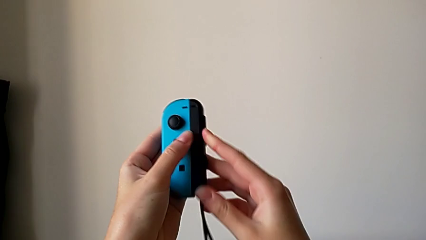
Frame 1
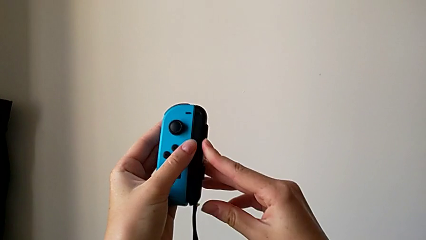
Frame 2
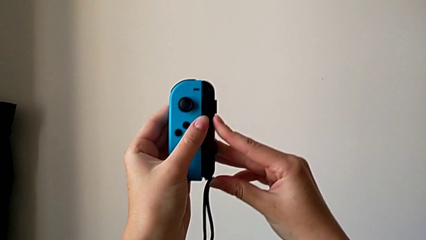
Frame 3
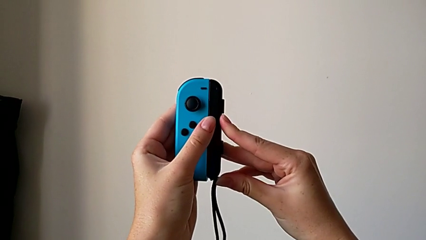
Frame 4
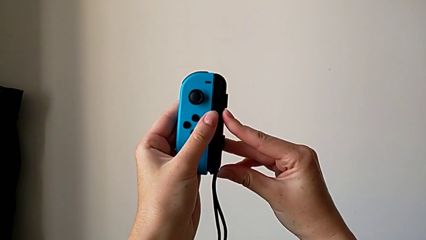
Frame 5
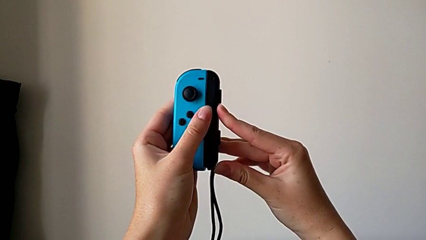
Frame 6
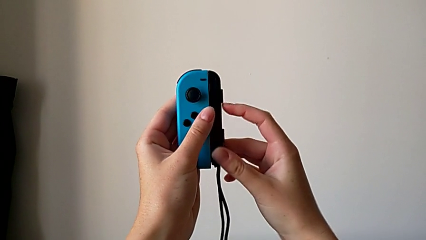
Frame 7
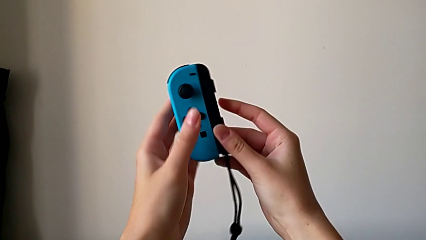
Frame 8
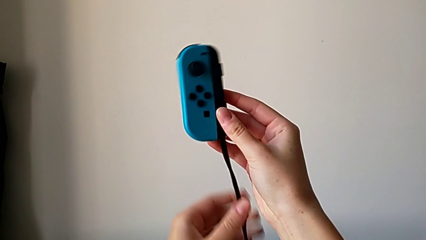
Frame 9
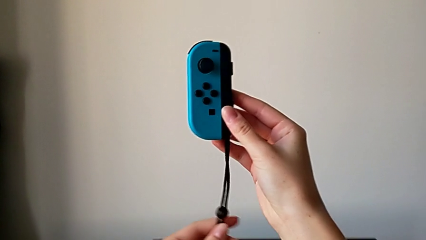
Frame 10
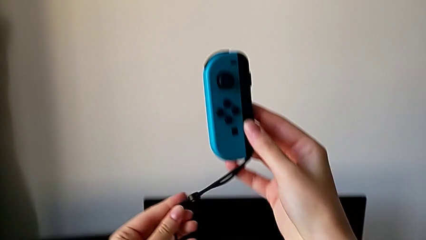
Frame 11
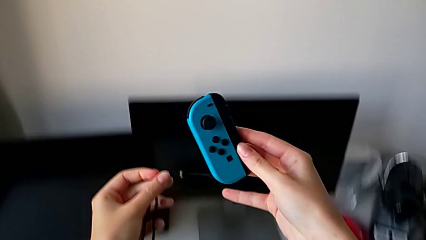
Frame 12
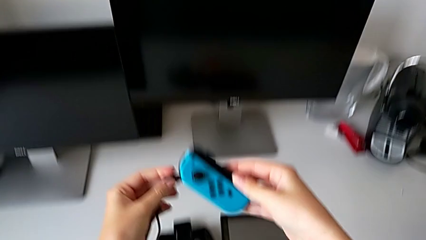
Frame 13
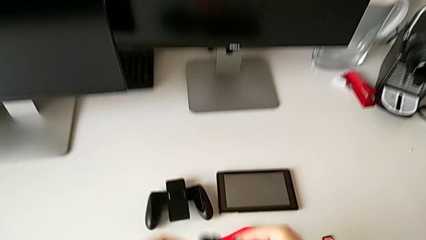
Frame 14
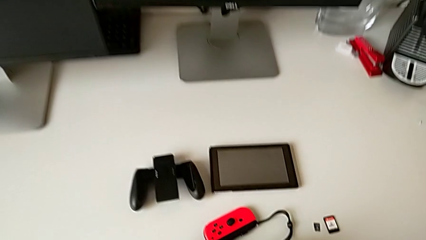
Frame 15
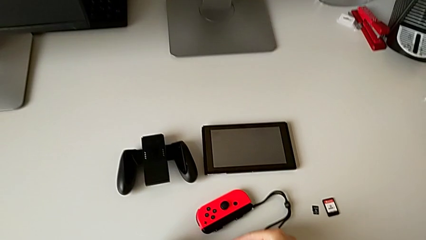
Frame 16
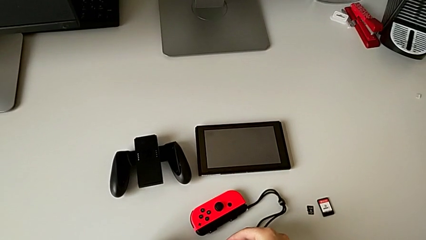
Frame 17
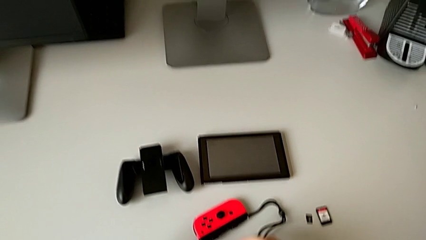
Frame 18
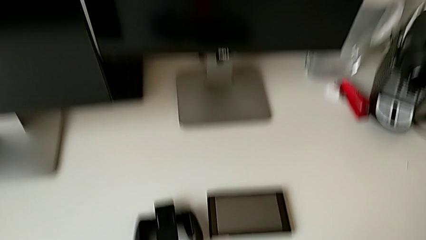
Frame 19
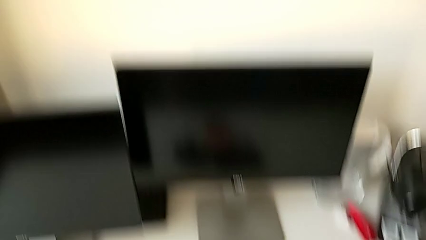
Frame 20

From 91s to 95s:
The camera wearer is attaching the Joy-Con strap to the Joy-Con controller. They assemble the left Joy-Con strap, lock it and place the left Joy-Con controller.

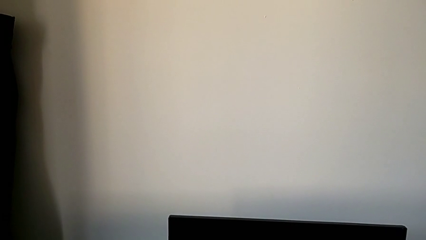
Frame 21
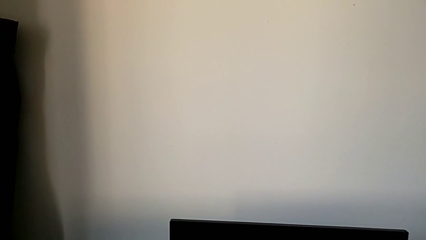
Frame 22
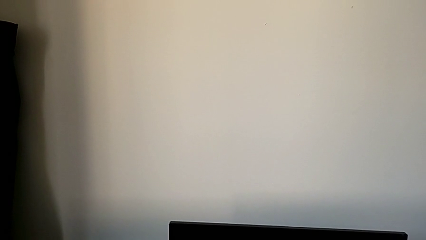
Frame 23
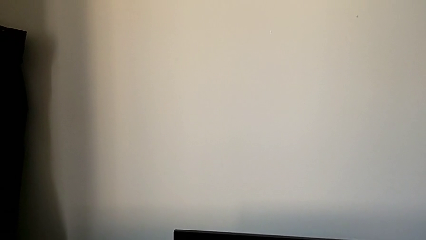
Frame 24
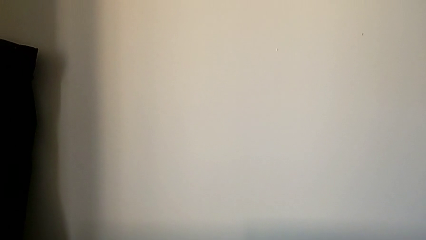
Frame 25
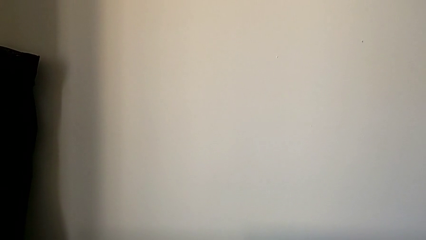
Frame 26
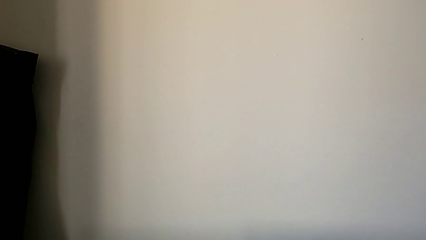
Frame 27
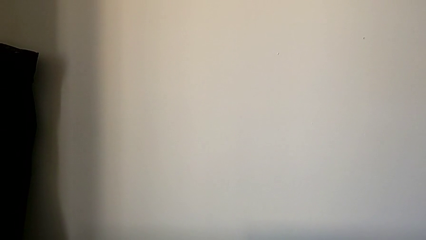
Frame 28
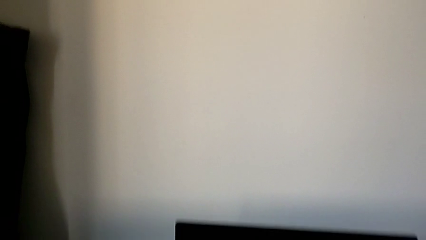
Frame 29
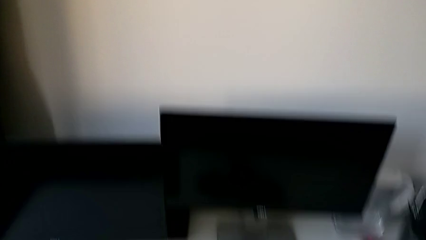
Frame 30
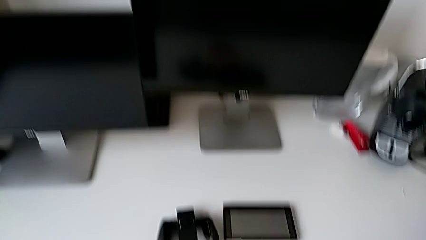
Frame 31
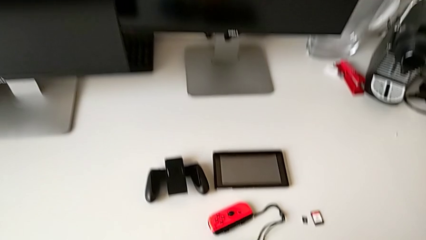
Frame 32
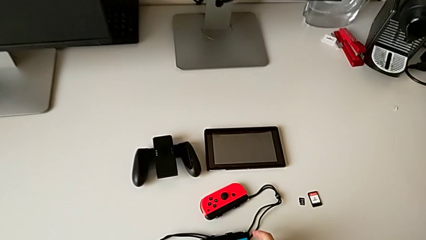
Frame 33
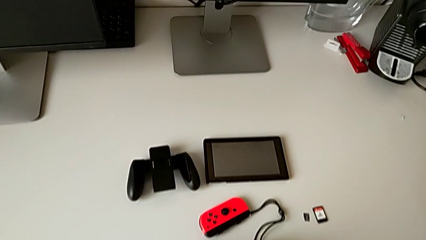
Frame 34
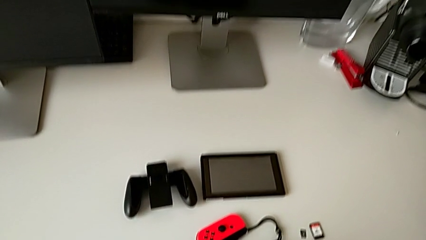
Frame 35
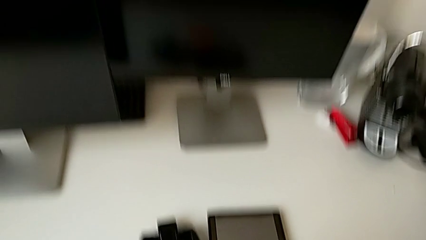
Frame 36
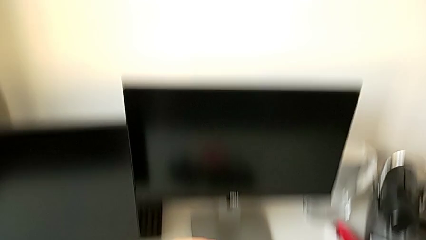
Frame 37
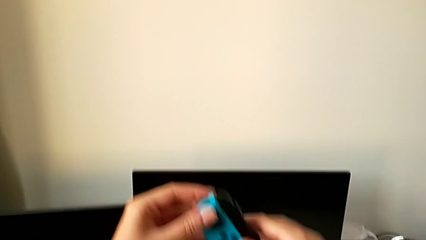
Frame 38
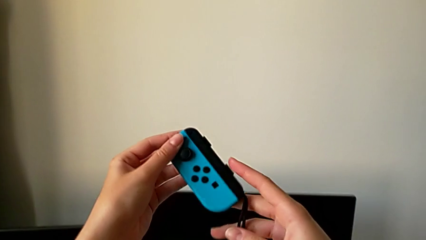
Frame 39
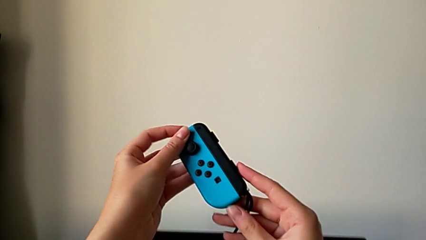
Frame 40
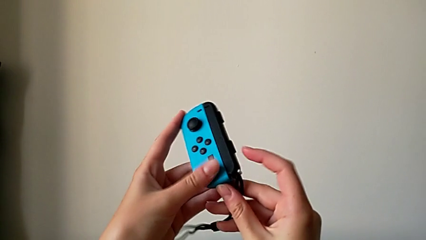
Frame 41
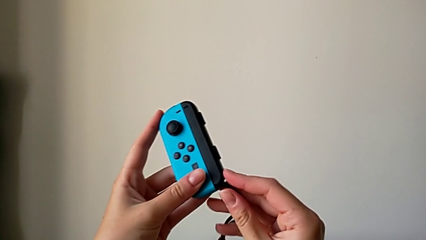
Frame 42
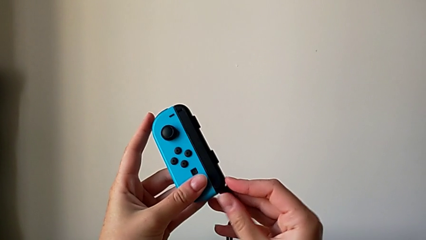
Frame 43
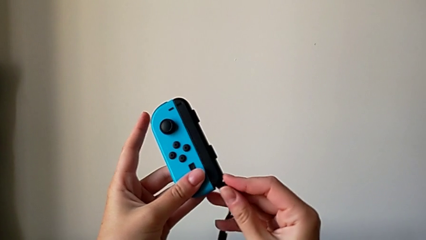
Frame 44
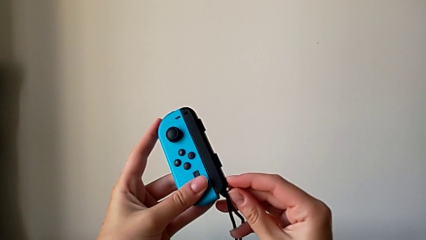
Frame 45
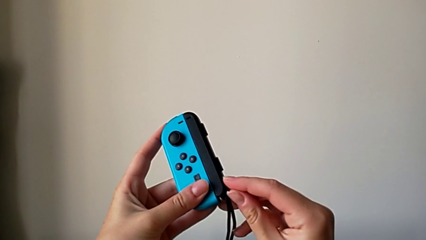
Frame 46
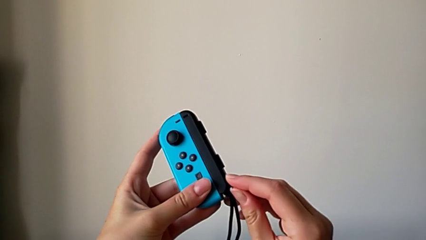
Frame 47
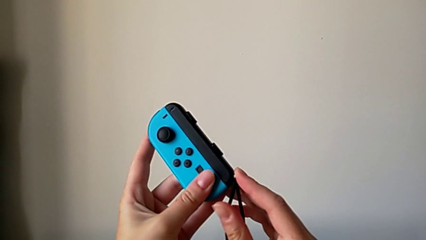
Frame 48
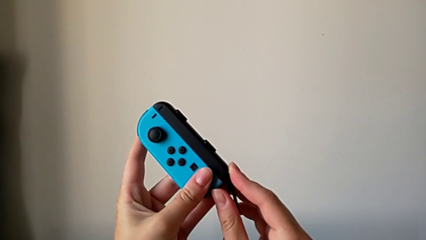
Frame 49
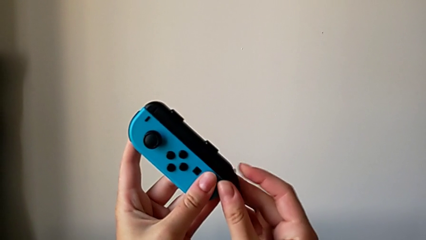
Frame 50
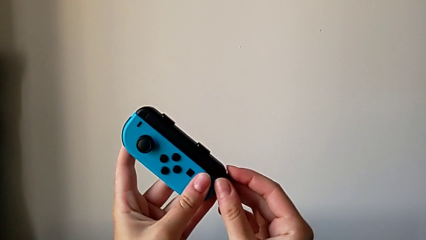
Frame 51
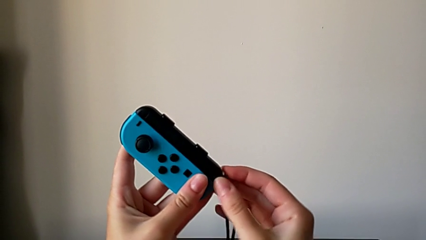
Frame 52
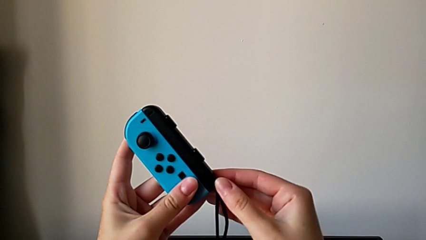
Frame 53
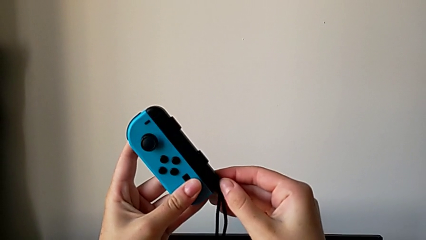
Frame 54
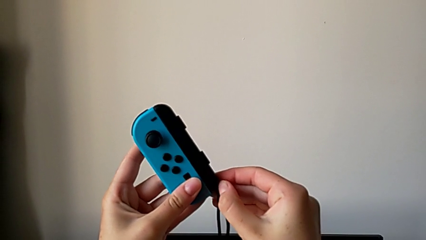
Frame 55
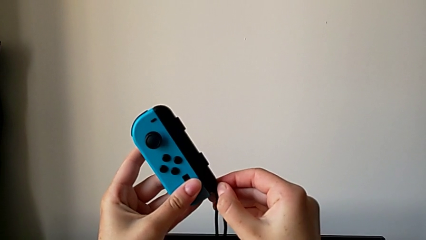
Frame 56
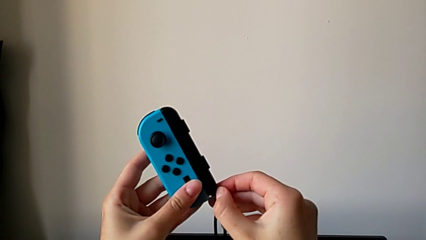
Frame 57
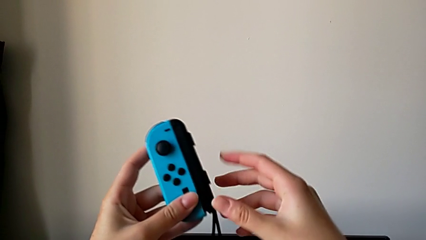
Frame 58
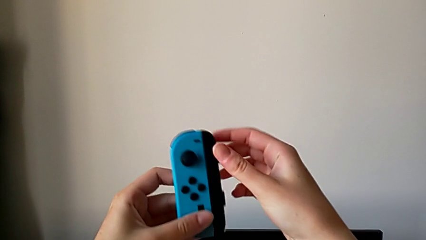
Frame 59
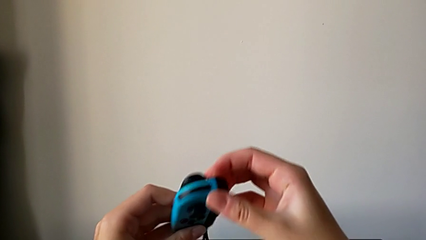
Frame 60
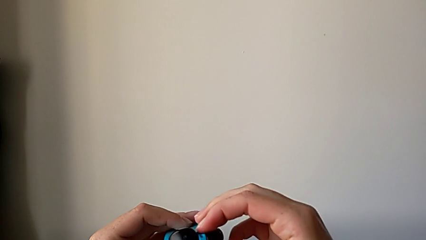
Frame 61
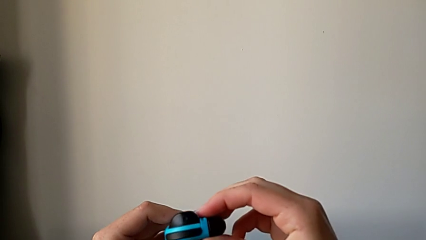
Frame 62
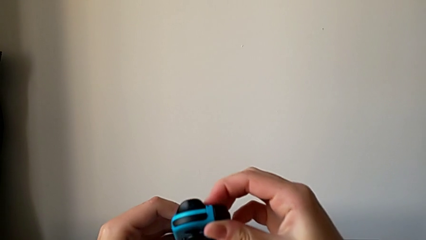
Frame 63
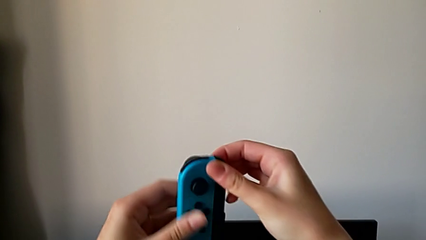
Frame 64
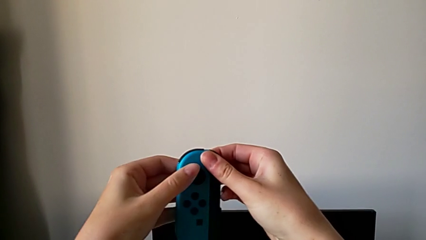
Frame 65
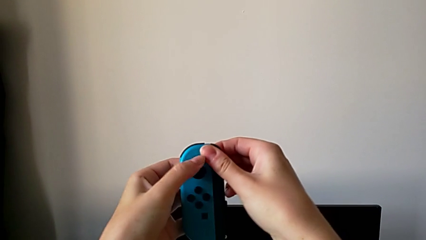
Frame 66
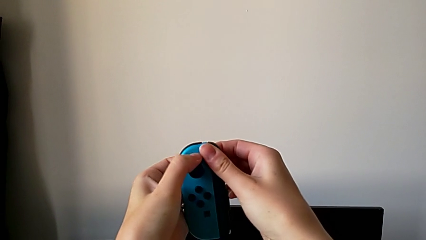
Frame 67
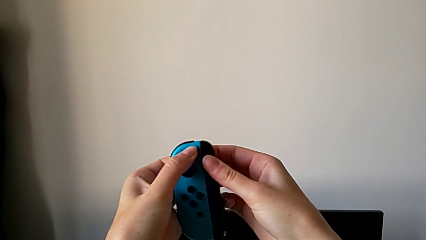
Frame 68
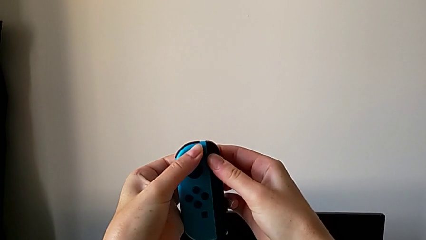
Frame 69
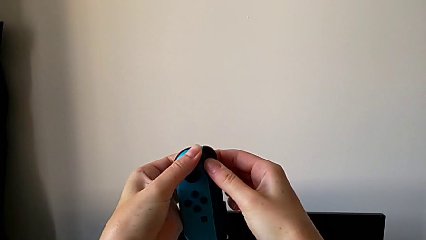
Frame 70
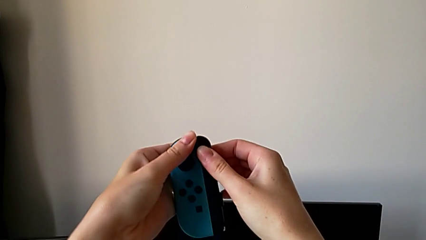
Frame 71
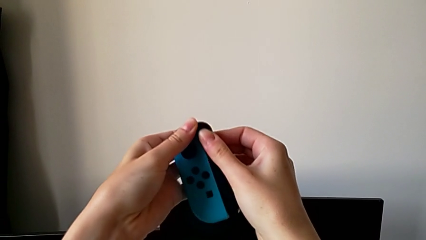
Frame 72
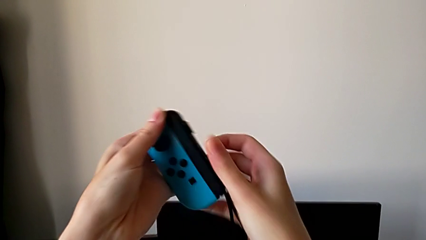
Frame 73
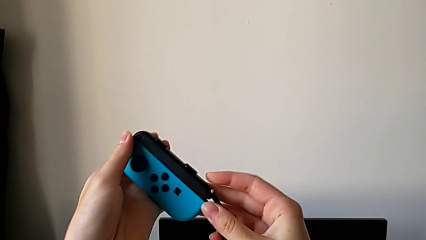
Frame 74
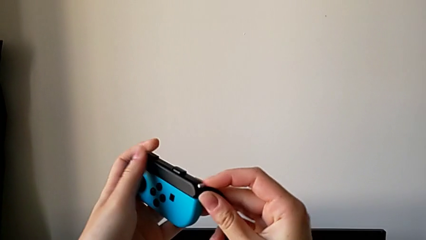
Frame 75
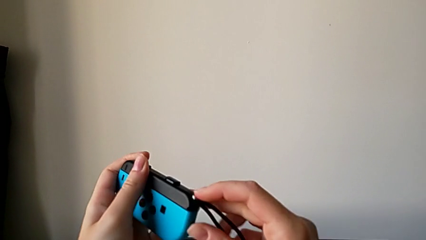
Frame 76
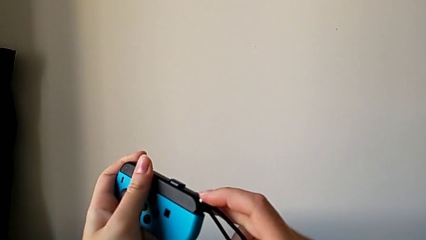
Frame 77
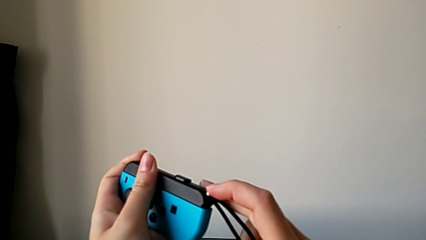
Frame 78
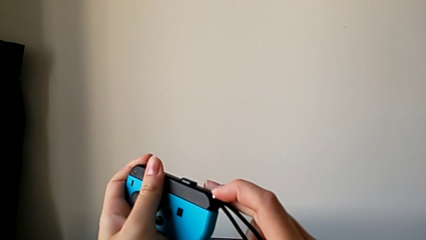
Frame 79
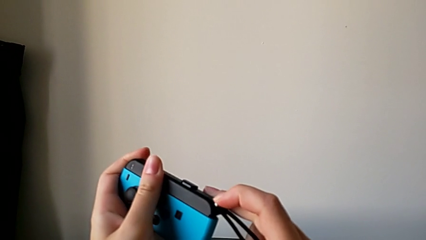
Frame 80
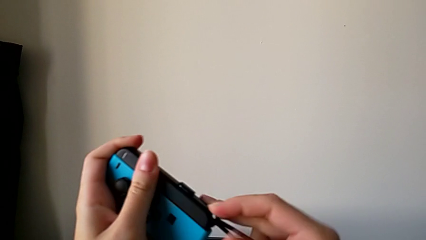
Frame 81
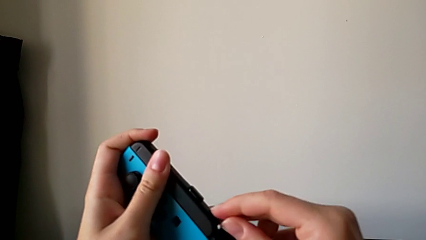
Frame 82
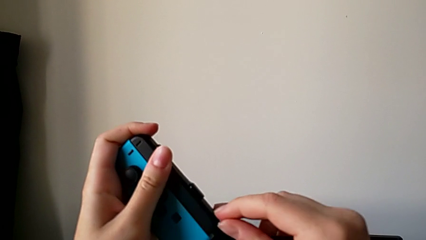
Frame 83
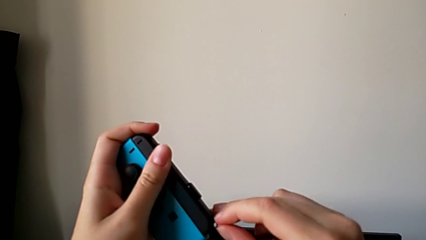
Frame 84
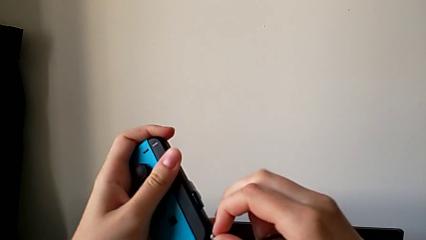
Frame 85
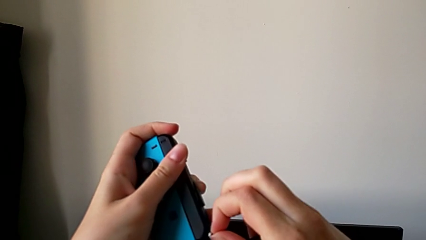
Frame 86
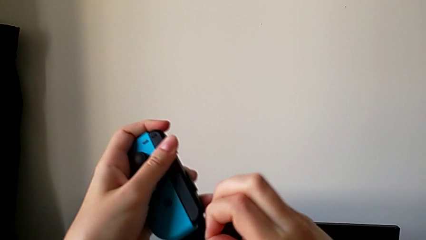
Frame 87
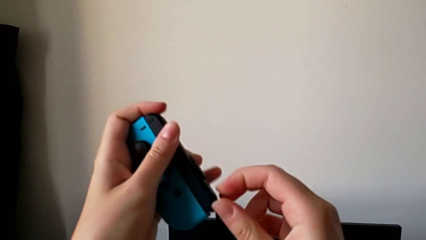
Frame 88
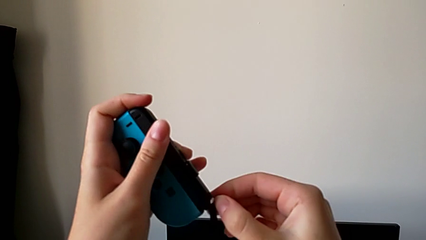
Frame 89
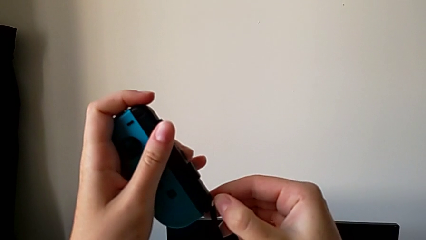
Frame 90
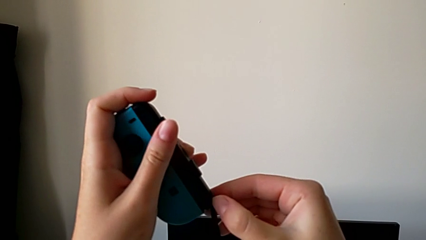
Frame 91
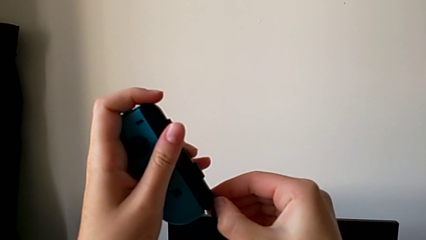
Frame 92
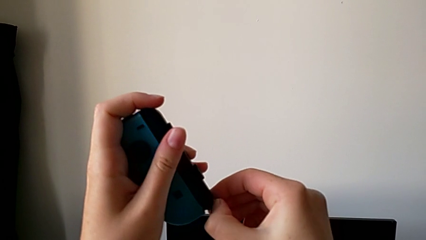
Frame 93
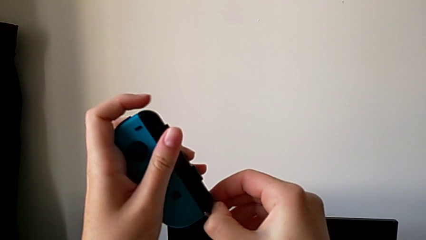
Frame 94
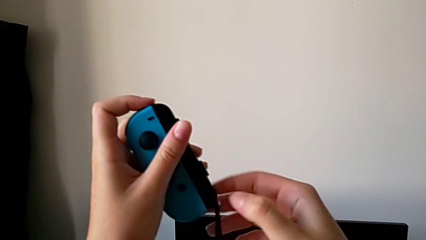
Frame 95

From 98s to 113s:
The camera wearer is assembling the Joy-Con controller into the comfort grip. They grab the left Joy-Con controller and begin to unlock the left Joy-Con strap.
